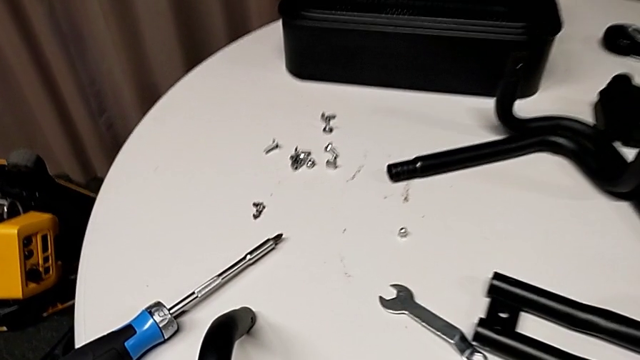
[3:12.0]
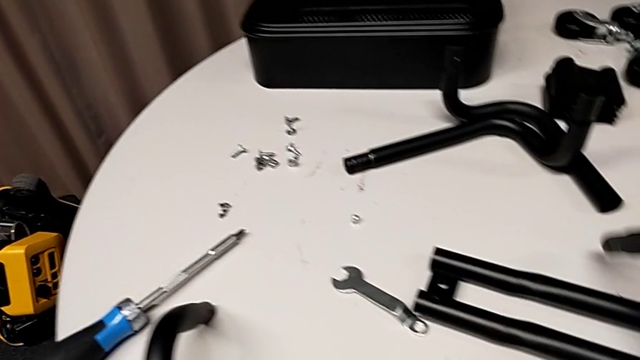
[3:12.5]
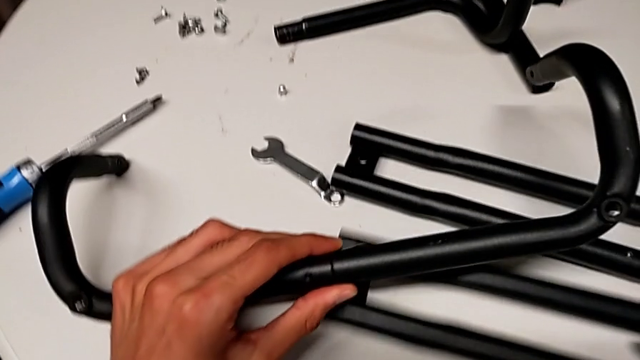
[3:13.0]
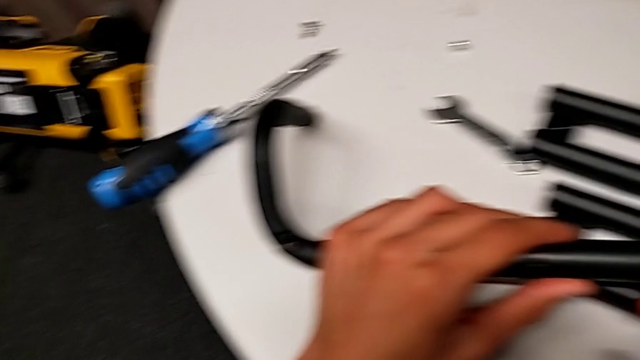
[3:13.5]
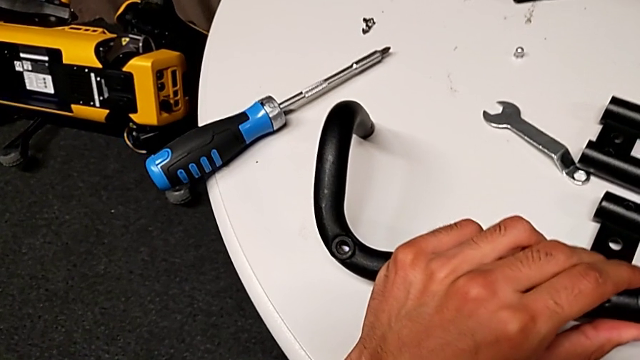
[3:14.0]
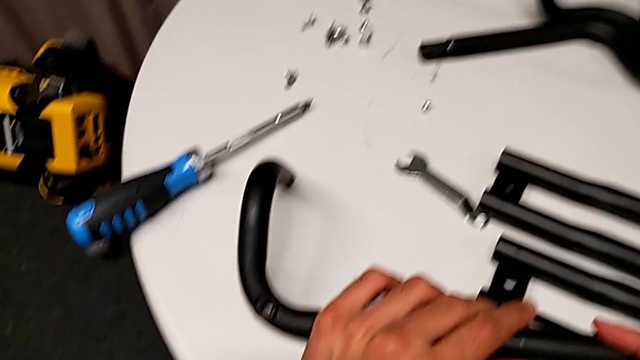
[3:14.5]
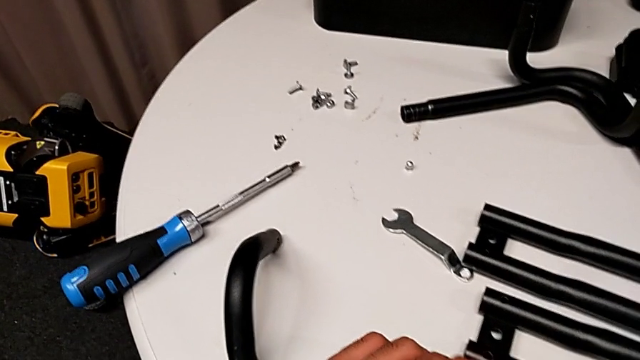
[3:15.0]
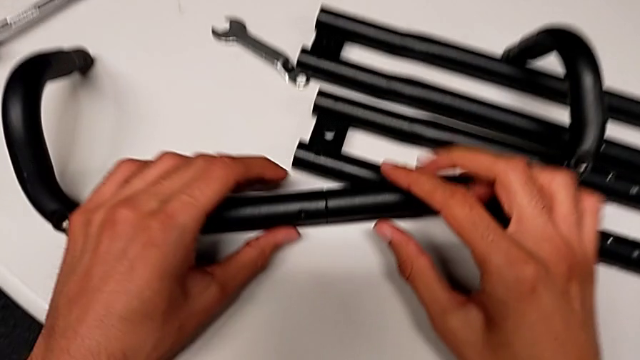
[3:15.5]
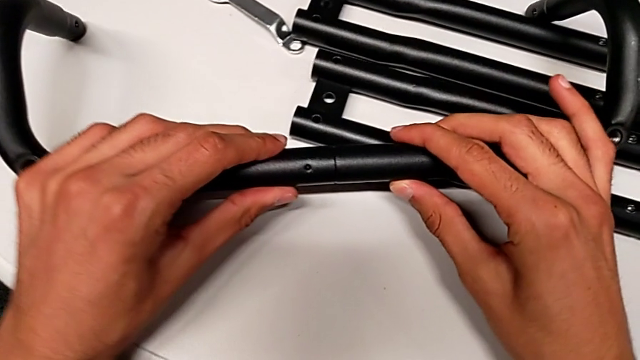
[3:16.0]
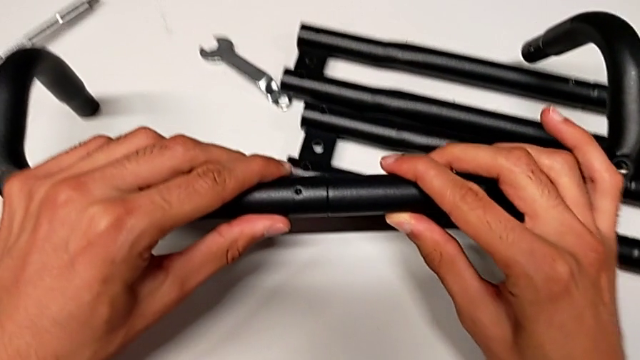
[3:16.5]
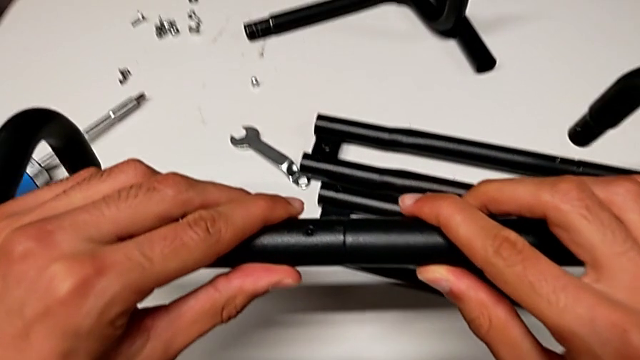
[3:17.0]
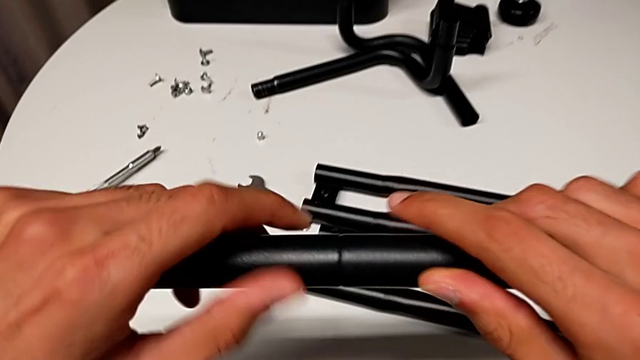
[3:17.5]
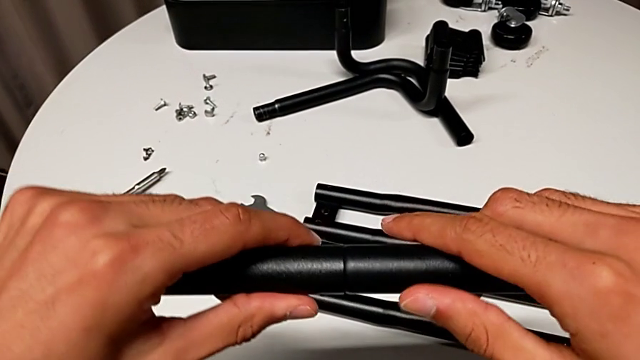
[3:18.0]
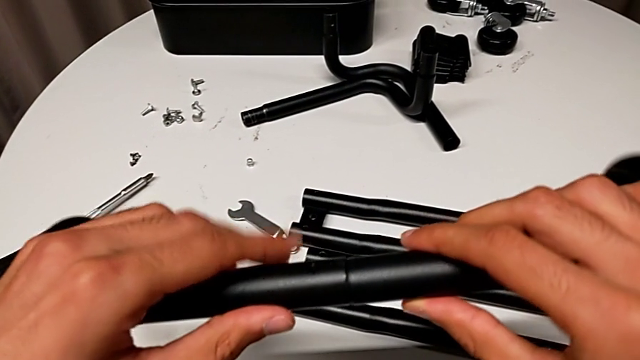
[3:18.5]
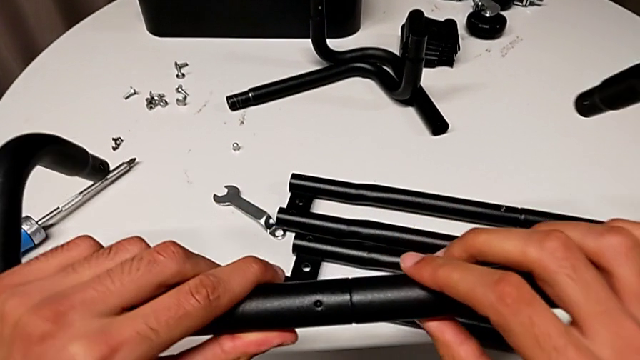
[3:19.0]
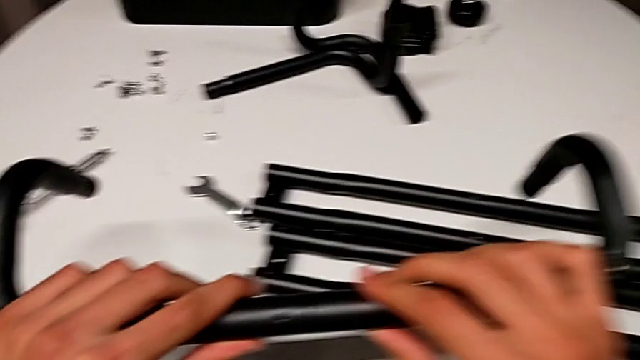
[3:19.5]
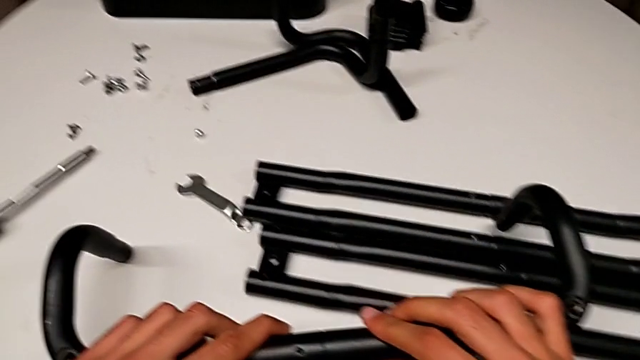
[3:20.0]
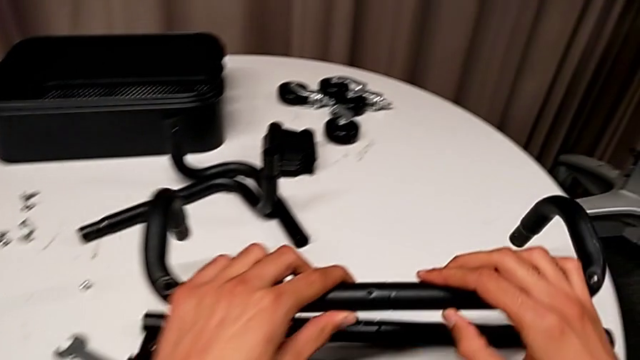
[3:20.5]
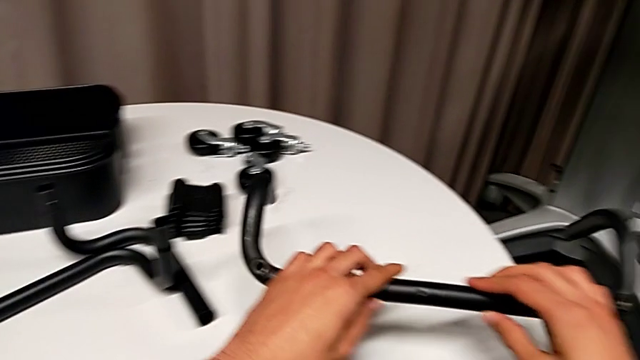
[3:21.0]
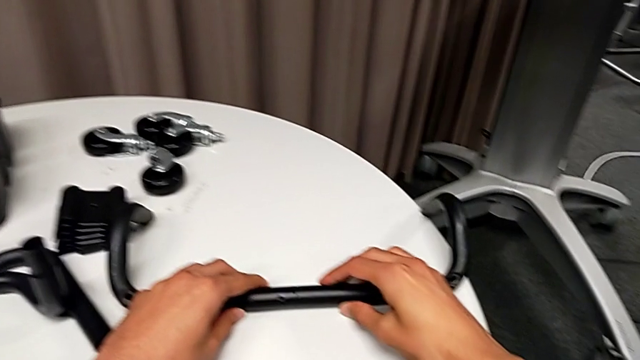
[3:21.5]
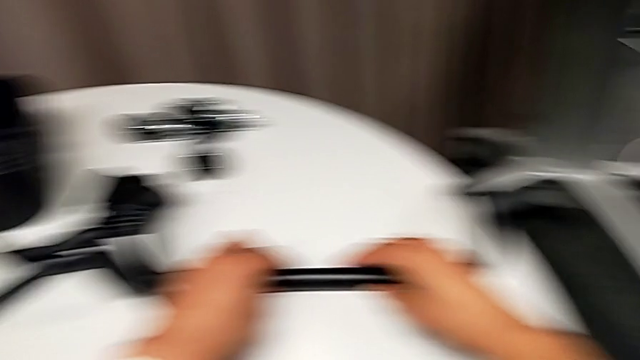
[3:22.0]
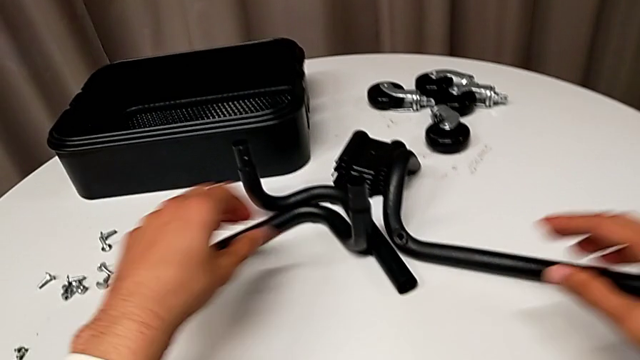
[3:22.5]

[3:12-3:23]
The camera wearer is assembling the first half of the base frame tubes. They inspect the frame and rotate it.

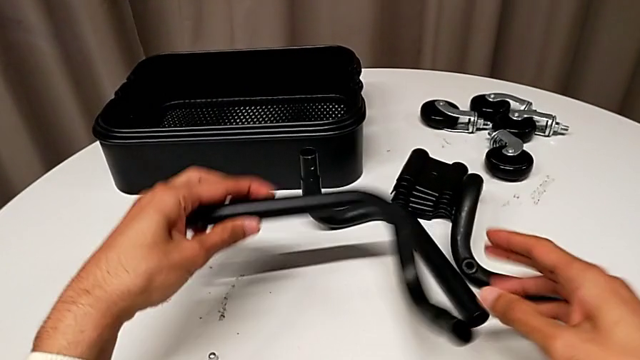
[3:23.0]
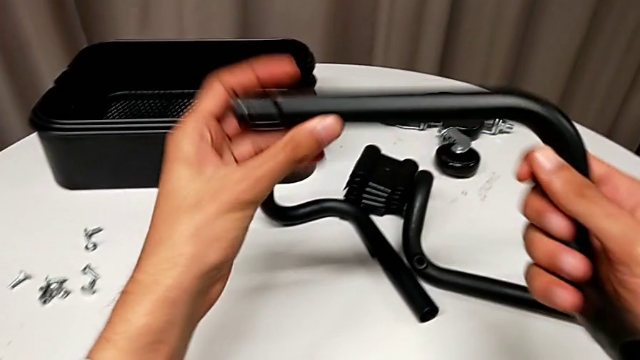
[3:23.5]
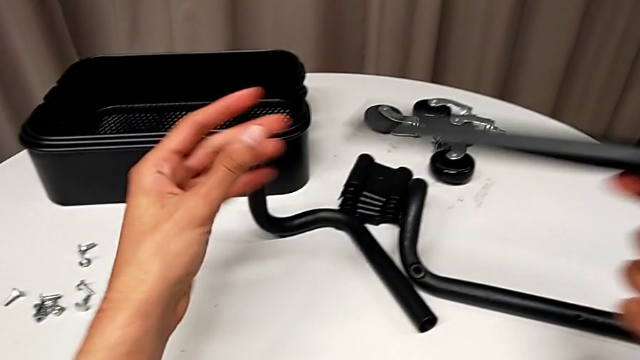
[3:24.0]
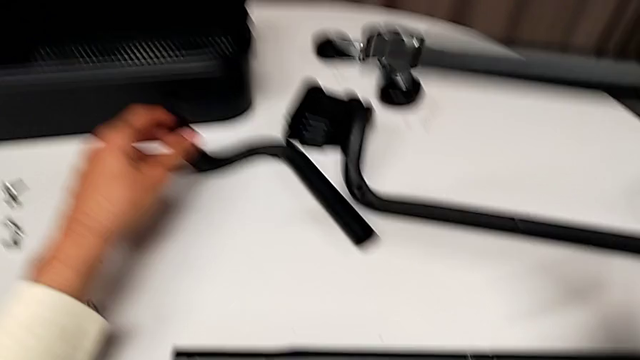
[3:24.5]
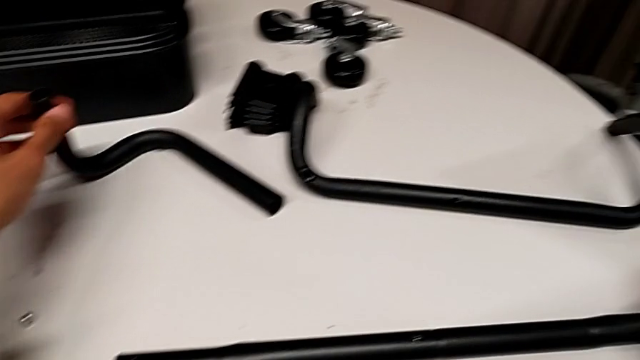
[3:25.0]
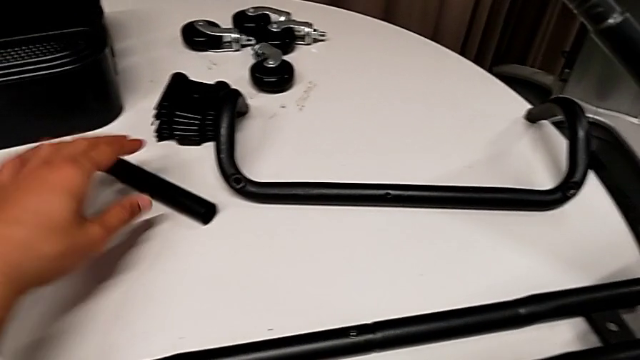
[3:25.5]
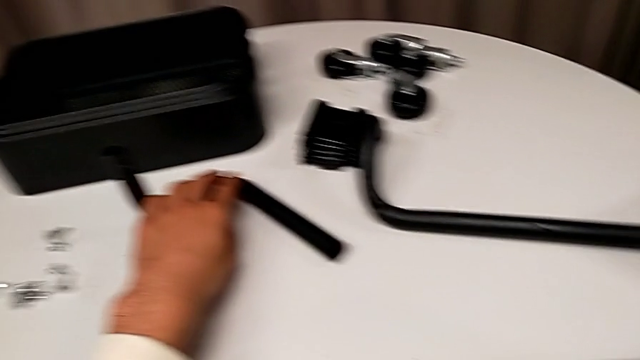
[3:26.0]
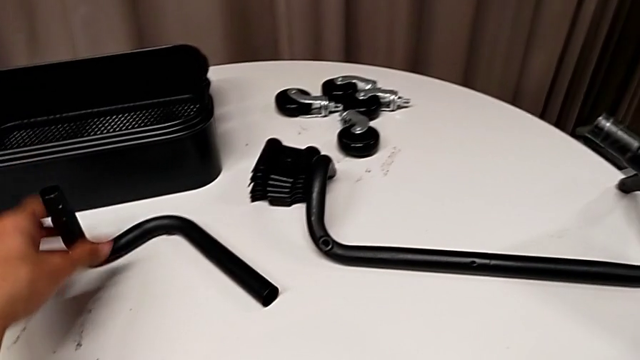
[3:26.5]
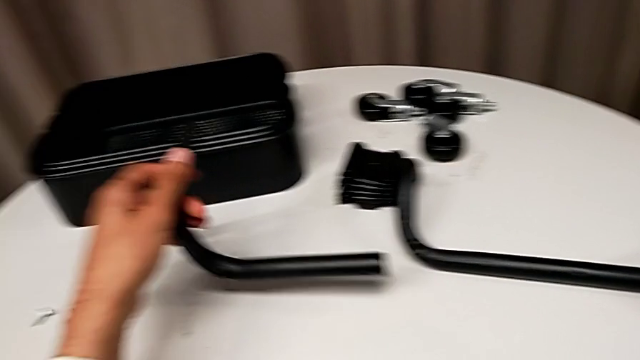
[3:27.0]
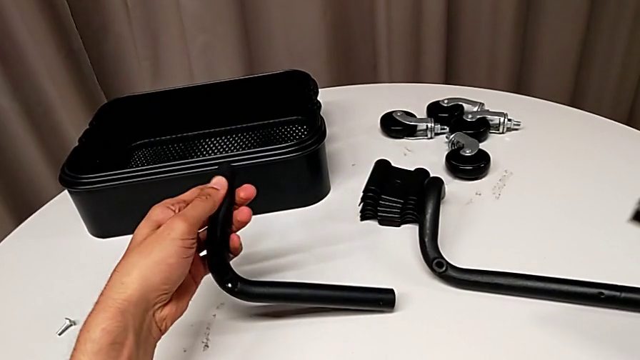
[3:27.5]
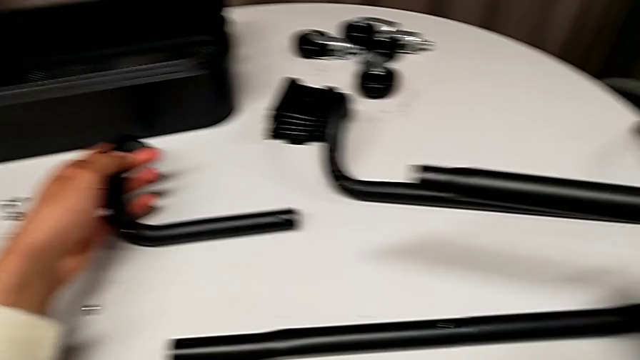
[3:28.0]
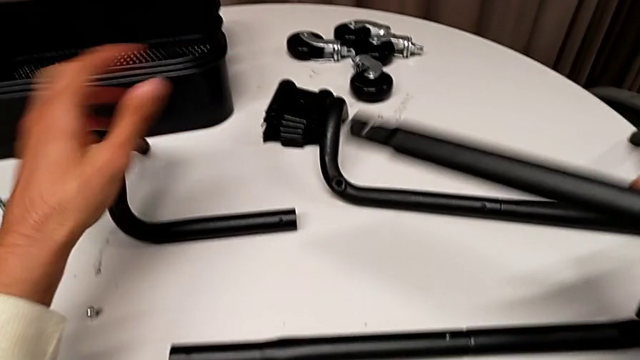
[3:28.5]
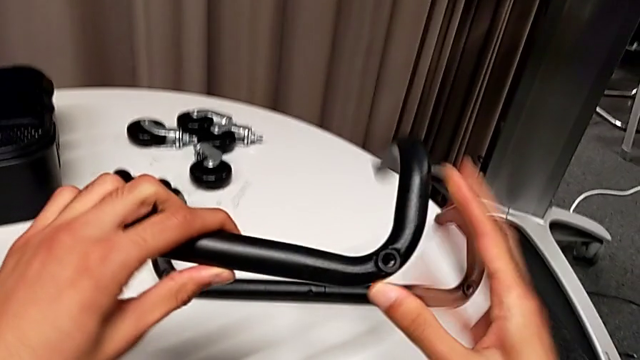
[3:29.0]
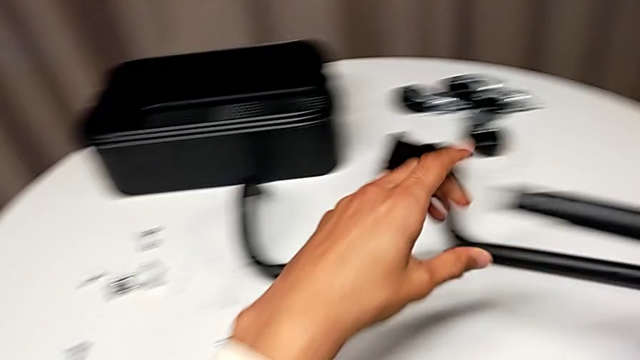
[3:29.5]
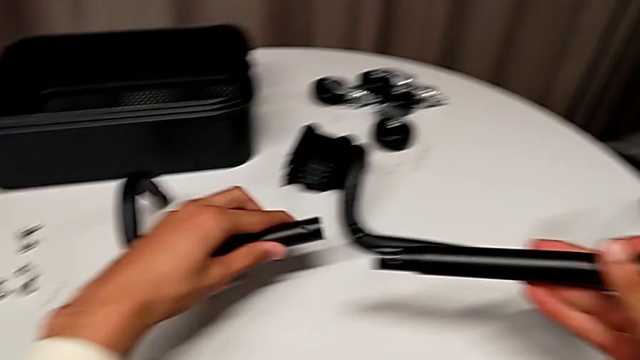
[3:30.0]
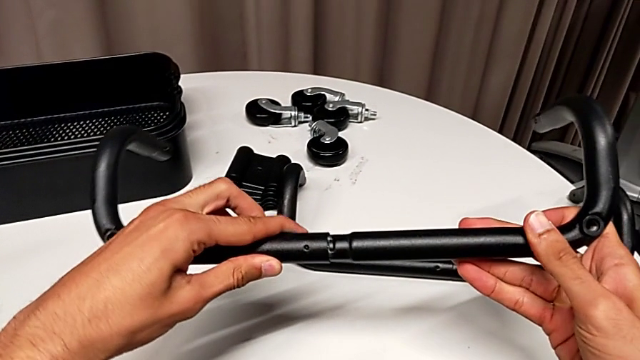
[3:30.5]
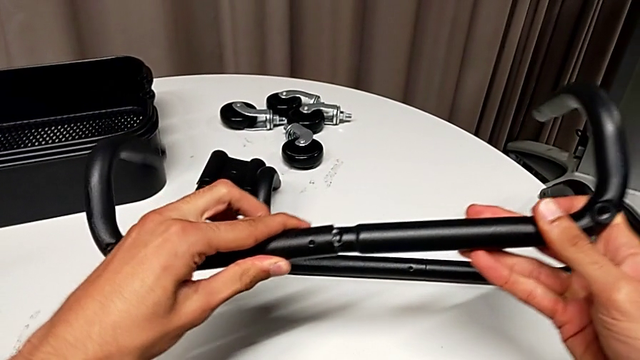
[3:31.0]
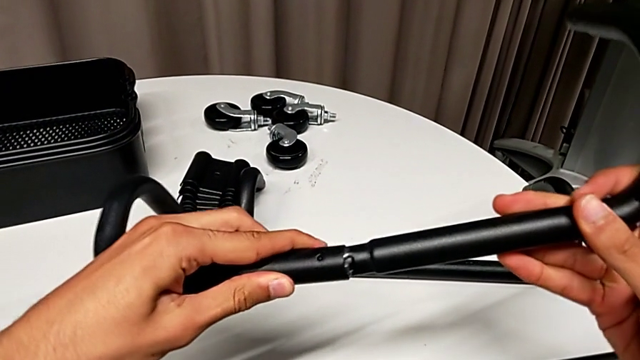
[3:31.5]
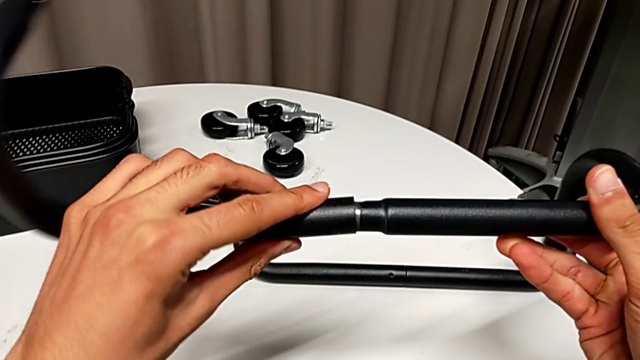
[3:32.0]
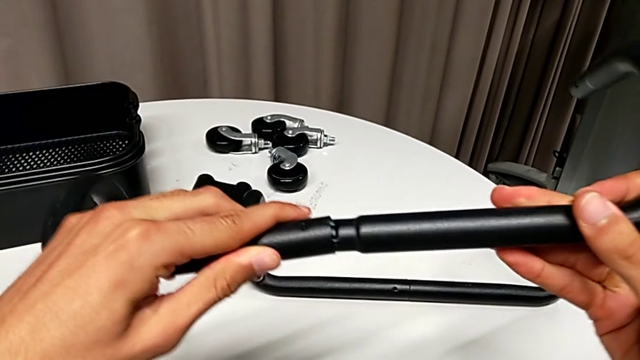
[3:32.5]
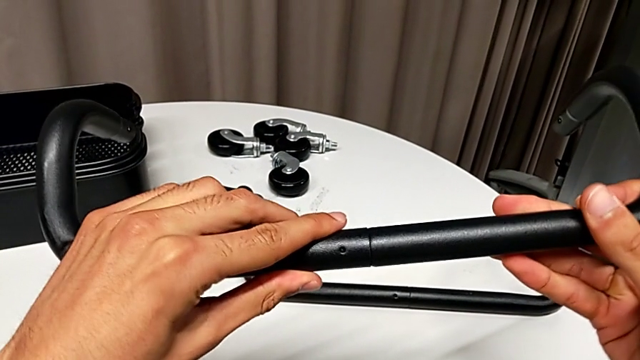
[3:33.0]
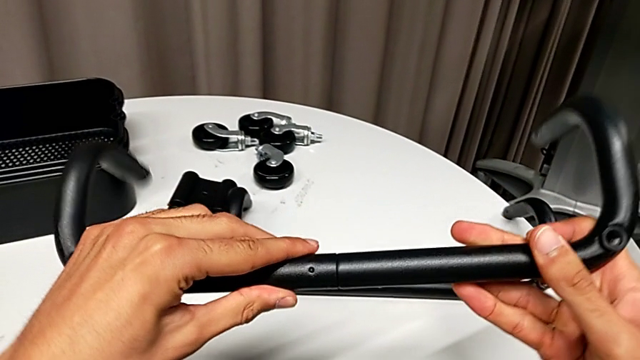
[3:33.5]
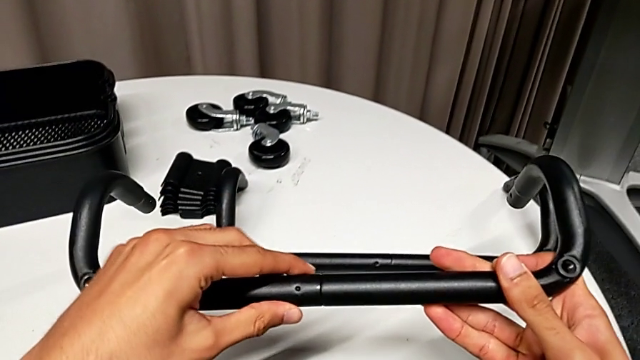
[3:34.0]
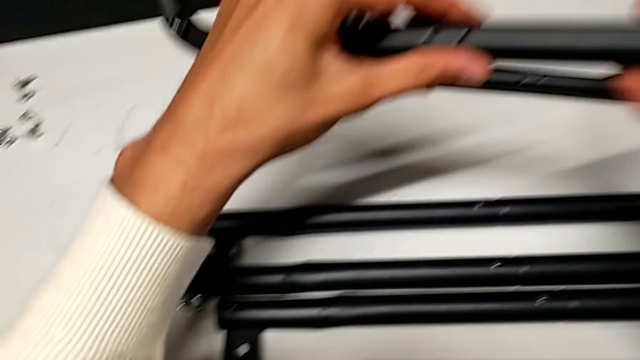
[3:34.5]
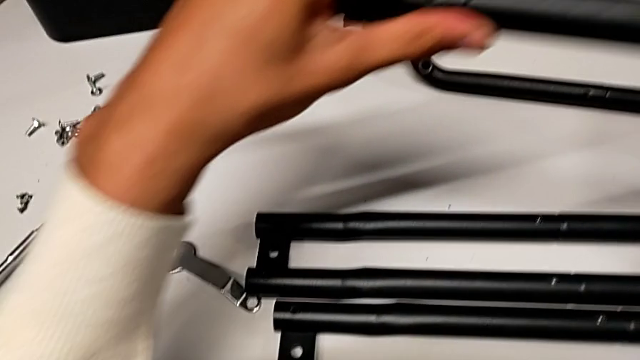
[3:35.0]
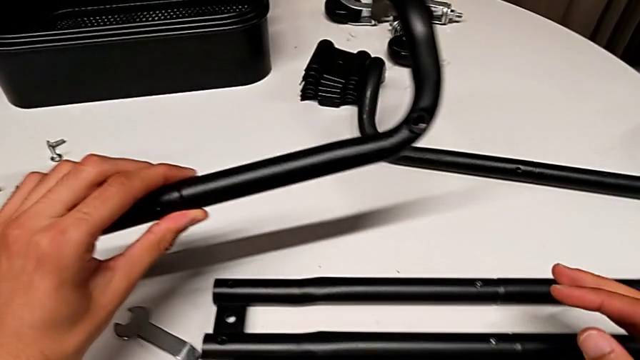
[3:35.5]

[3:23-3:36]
The camera wearer is assembling the first half of the base frame tubes. They grab the half frame twice, flip it, place the frame, grab the half frame, insert it, rotate it and assemble the frame.
